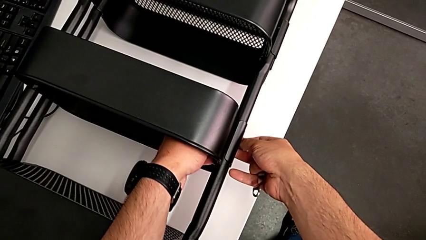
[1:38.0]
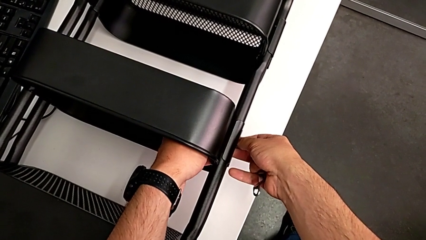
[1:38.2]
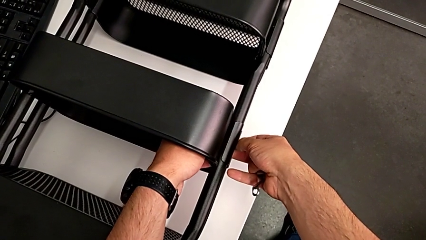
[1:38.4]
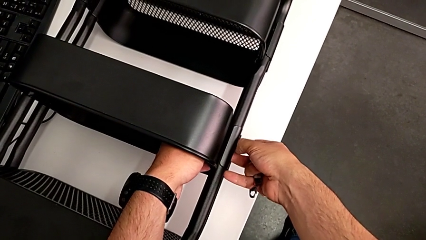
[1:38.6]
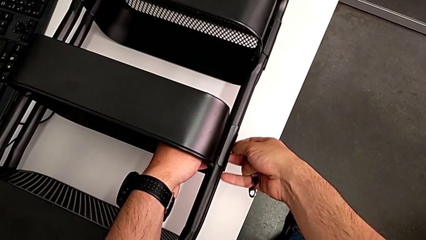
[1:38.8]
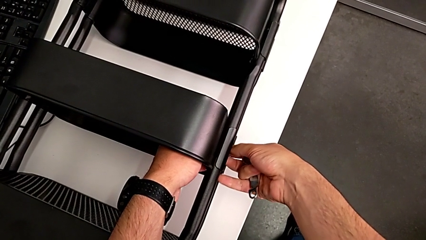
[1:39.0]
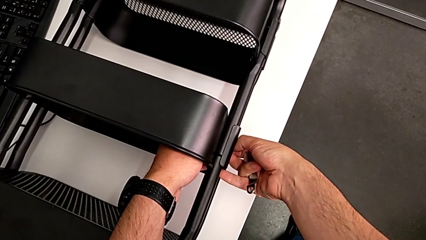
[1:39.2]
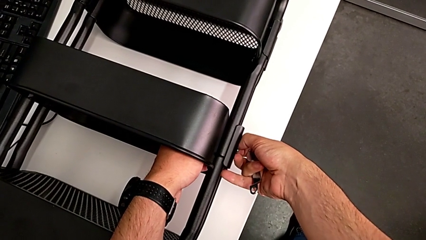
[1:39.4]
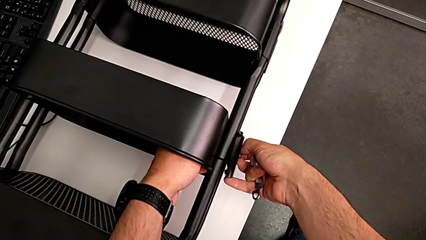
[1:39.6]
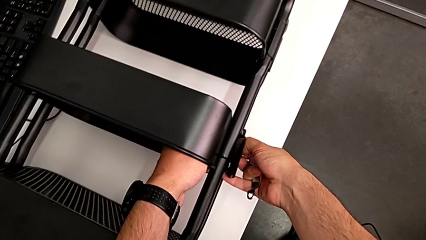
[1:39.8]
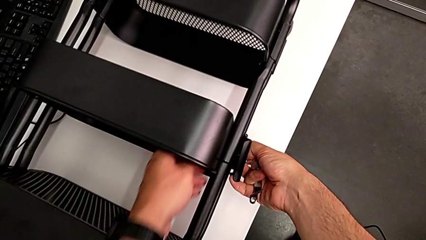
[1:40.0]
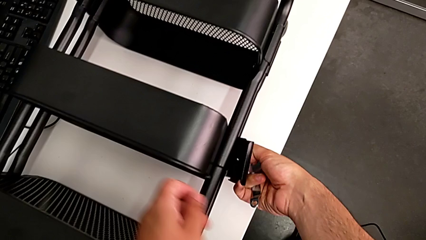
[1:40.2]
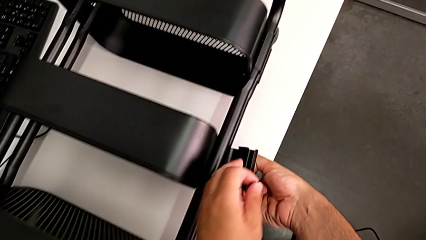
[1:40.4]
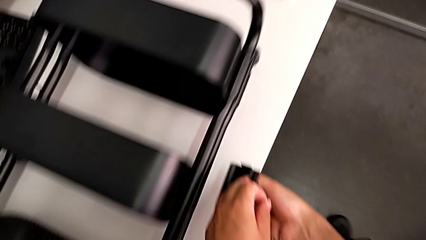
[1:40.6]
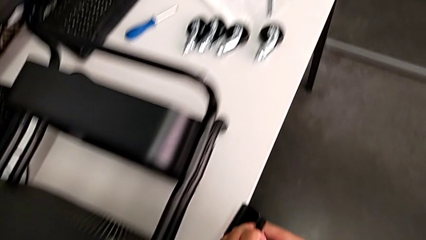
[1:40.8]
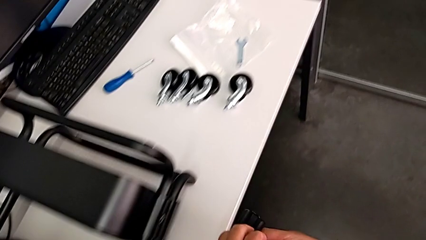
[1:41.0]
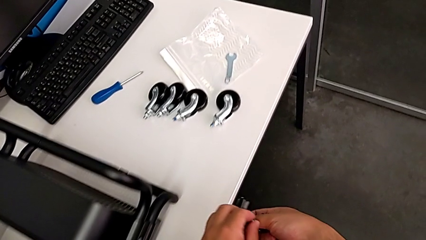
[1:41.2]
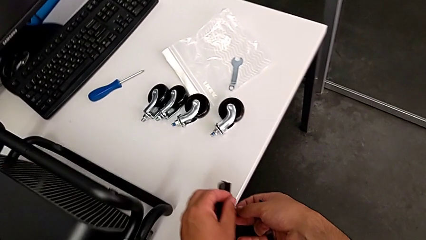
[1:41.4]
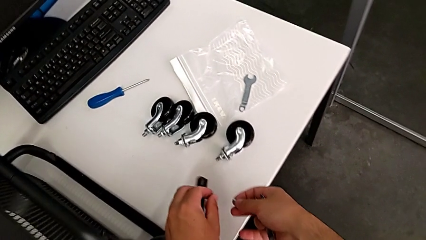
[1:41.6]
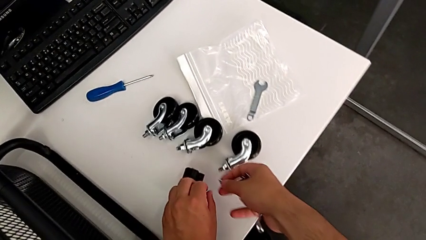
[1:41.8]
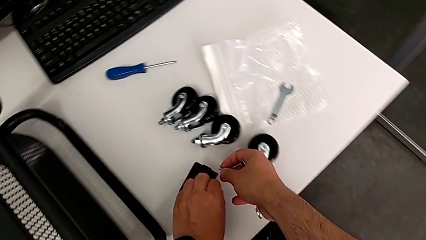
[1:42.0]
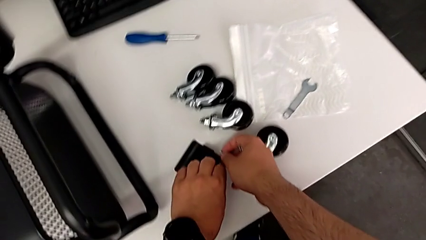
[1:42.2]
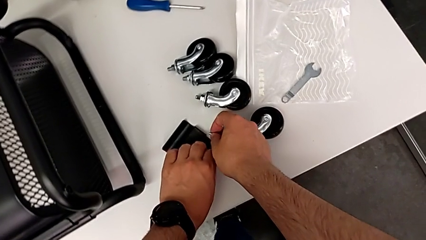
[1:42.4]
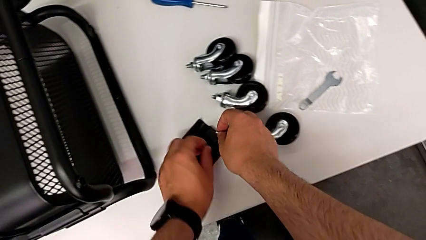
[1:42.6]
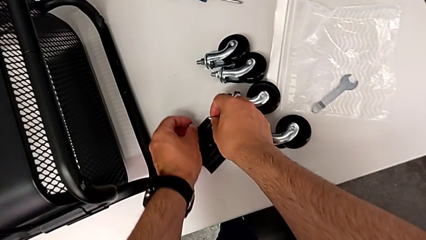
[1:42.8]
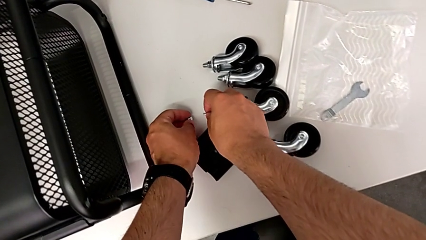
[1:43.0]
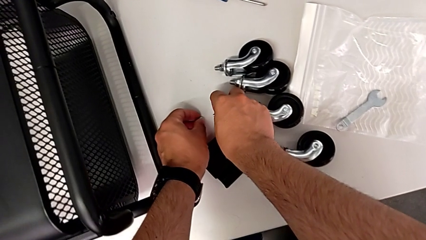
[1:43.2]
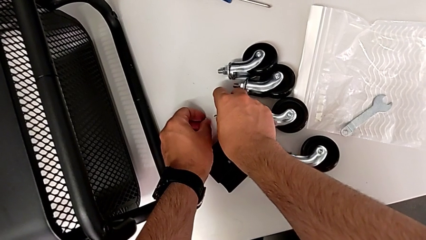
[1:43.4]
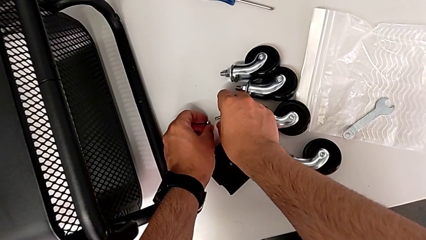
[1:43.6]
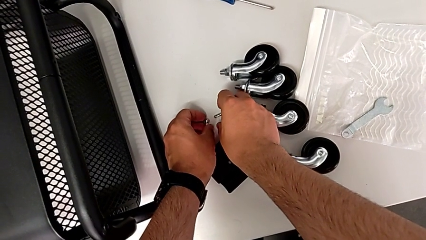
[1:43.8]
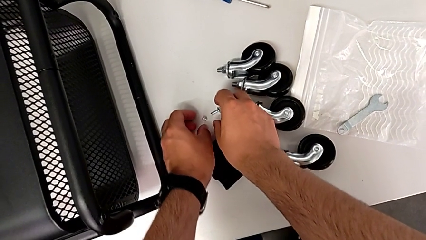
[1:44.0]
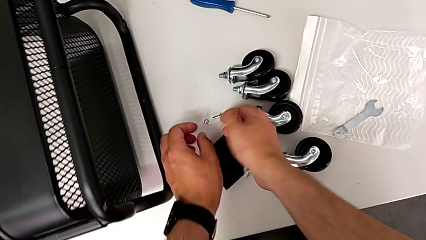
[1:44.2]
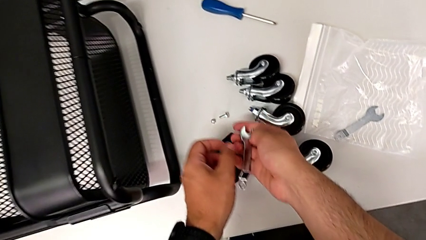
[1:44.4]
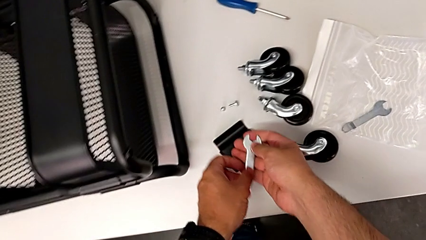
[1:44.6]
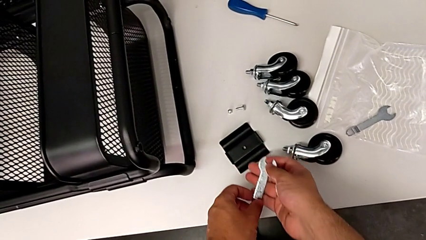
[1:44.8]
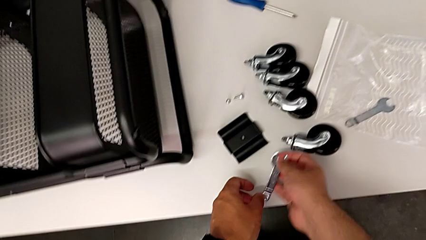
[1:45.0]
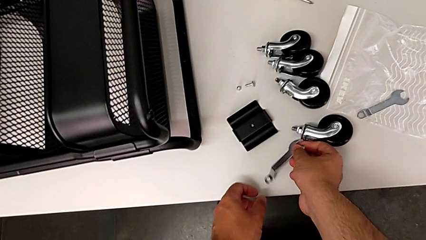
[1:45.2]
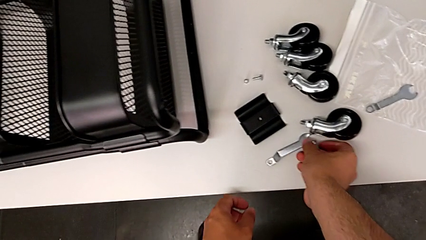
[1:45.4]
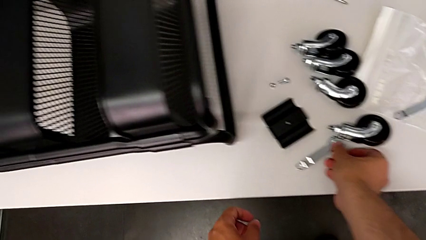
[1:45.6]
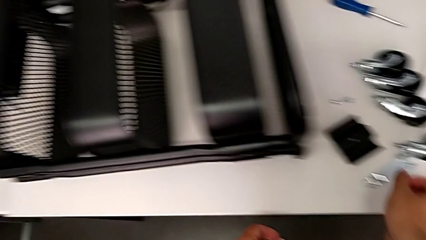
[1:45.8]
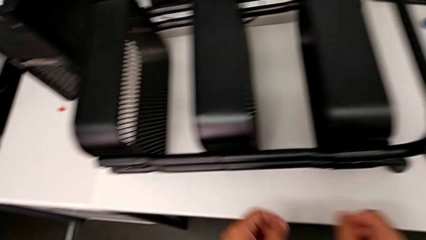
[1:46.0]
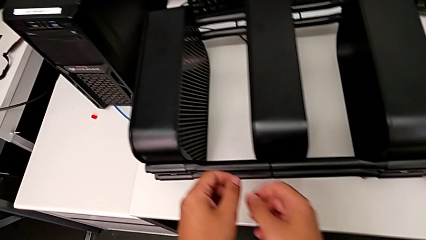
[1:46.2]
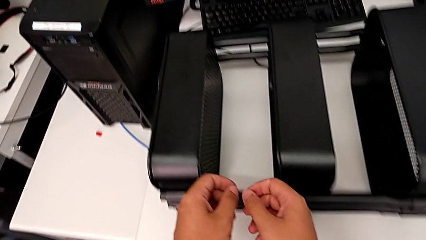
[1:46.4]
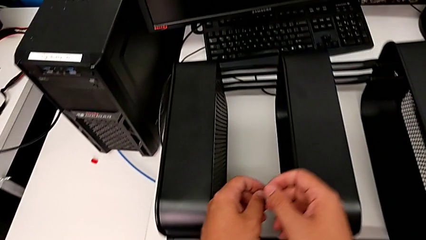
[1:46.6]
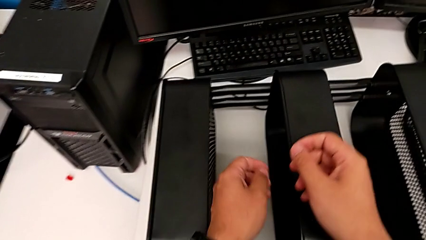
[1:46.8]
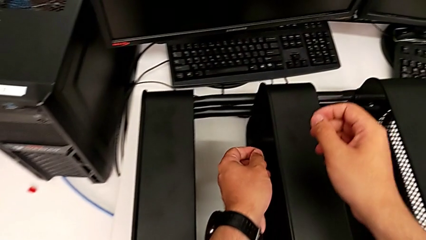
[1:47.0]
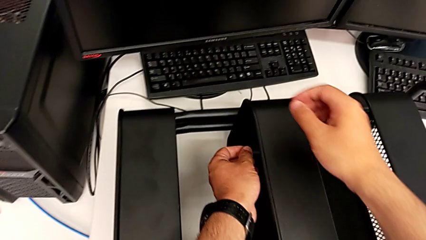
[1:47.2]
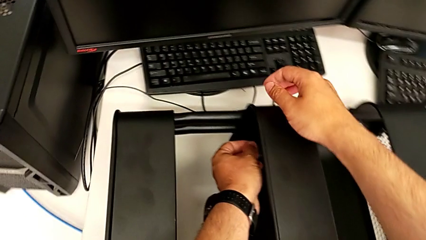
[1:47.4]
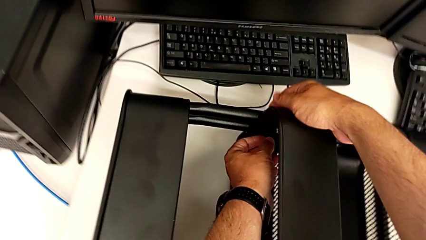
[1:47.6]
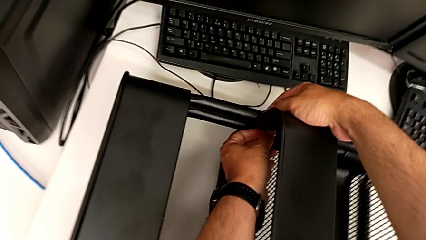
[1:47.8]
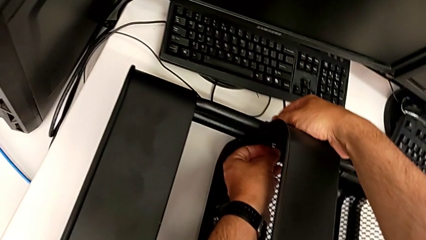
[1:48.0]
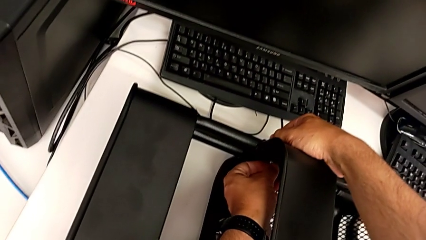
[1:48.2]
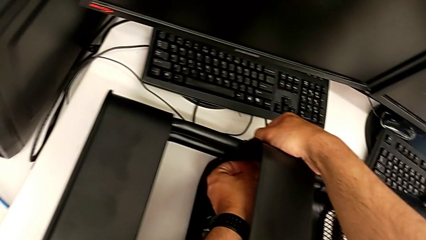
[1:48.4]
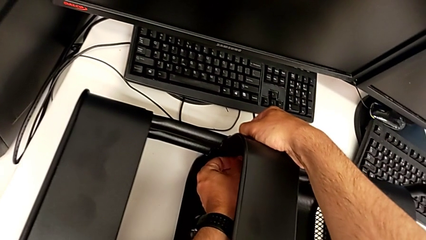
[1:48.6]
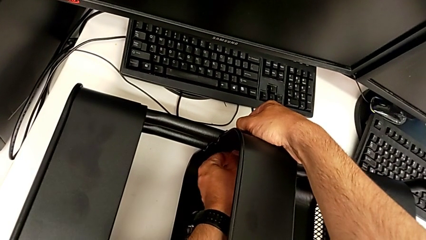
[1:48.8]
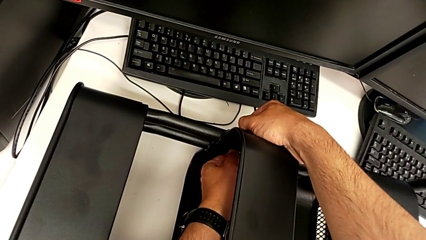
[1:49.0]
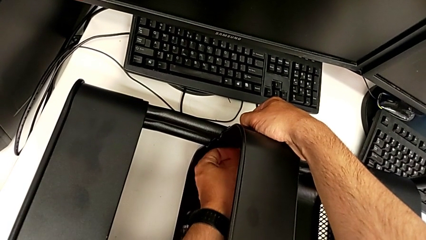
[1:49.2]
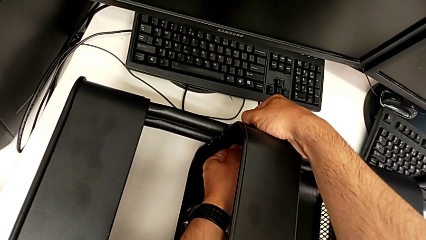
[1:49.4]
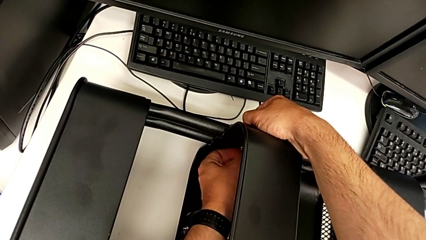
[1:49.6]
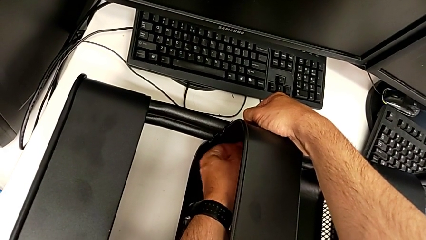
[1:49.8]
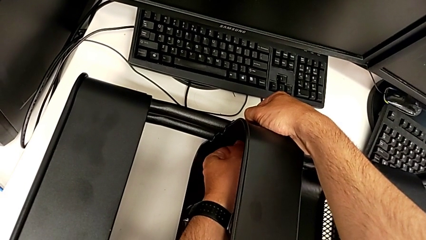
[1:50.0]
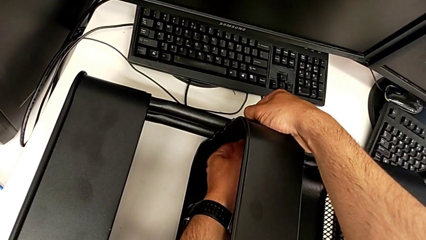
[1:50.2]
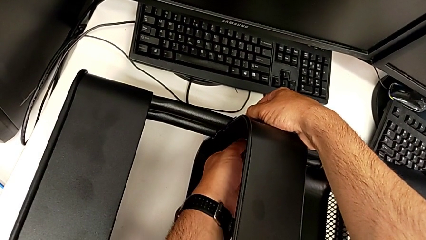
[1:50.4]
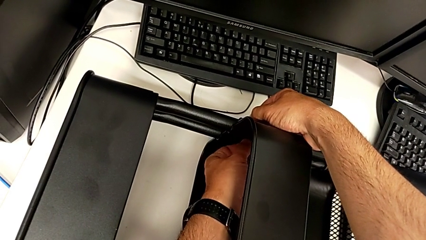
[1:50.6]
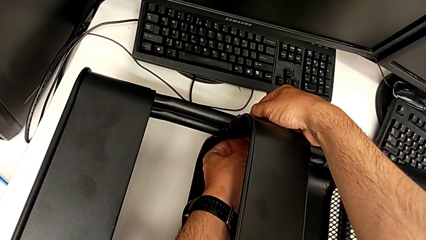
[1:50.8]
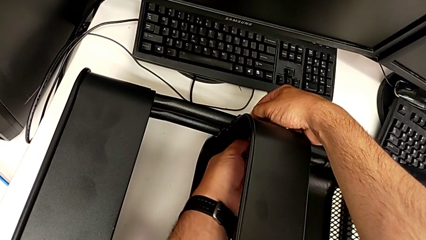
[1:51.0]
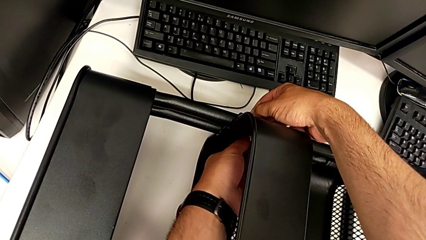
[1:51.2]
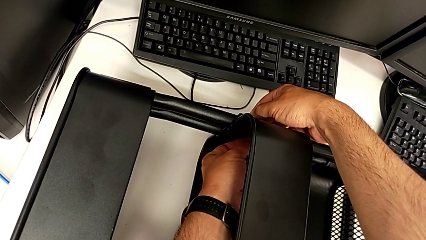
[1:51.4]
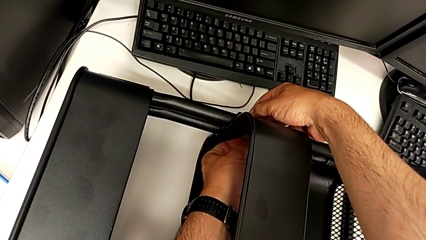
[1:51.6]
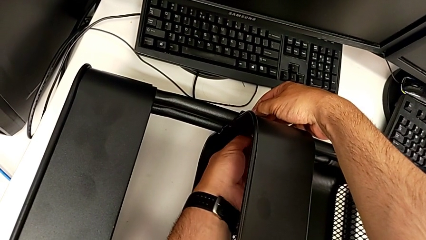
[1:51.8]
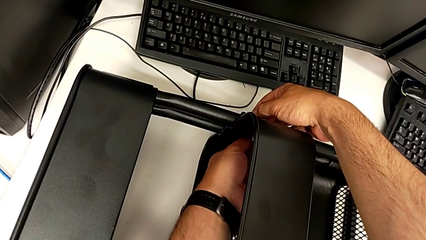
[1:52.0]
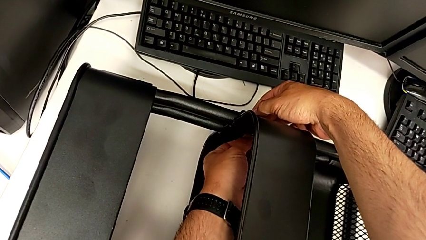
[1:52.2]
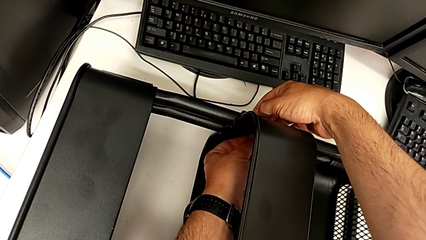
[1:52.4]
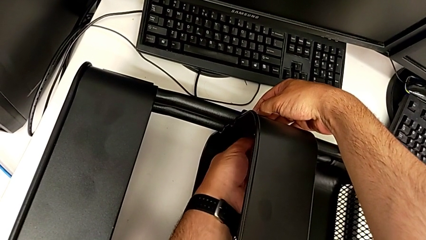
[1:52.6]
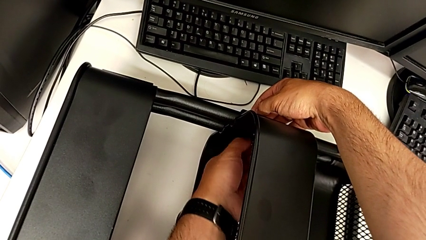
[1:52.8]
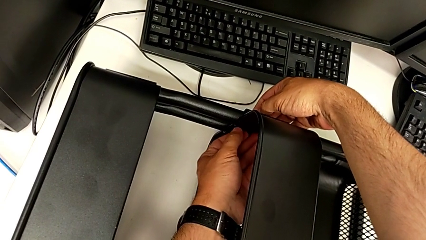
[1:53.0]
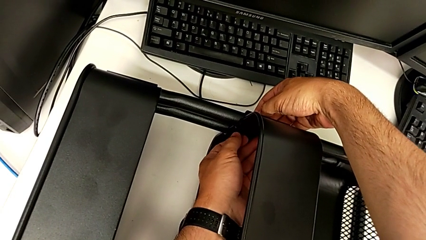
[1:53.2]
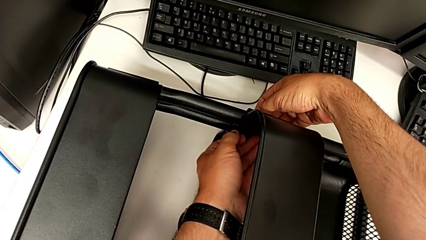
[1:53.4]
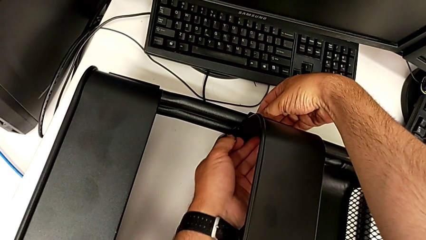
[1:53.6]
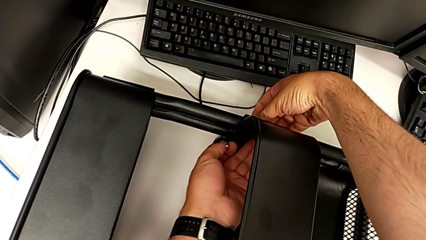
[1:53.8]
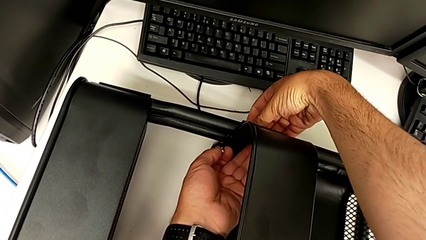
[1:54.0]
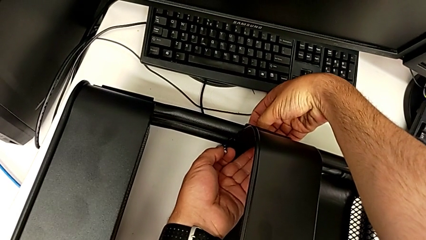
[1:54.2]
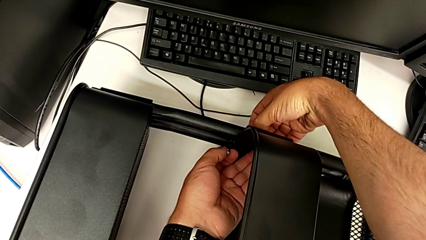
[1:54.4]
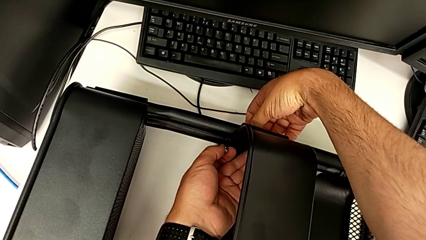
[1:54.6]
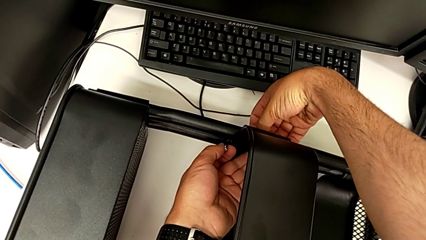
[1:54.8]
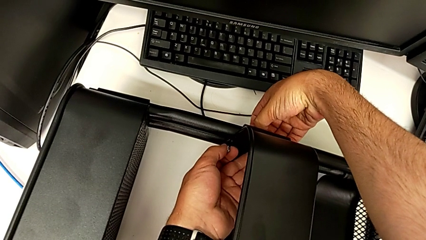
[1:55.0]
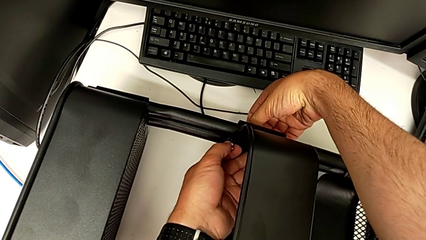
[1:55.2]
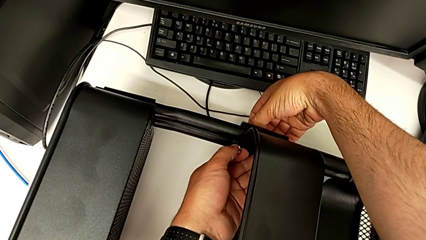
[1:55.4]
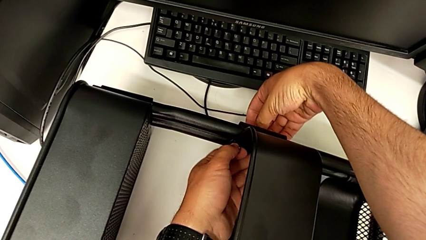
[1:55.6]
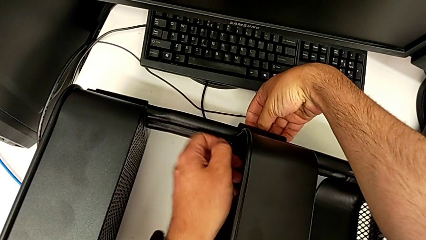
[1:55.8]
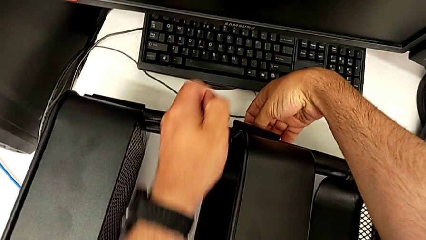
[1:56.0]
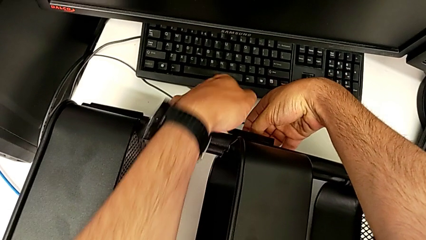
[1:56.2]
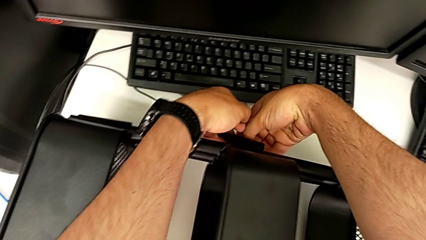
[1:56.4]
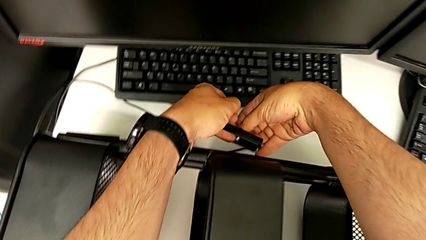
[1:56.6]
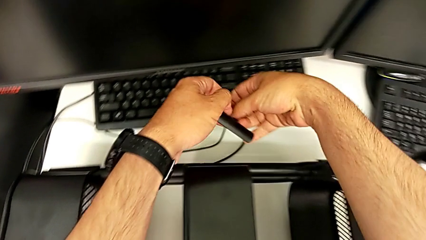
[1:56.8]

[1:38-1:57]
The camera wearer is unscrewing the tray in the middle. They disassemble the first bracket, place it, place the first hexagon cap nut, place the hexagonal wrench, approach the middle grid tray, unscrew the second hexagon cap nut and disassemble the second bracket.
